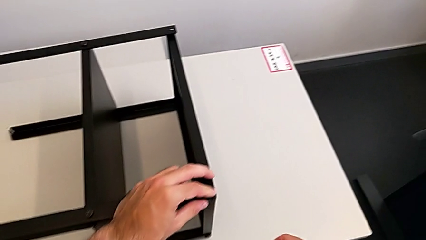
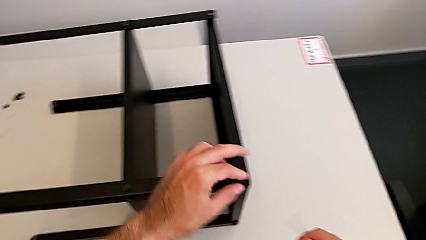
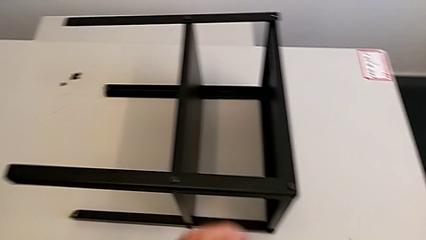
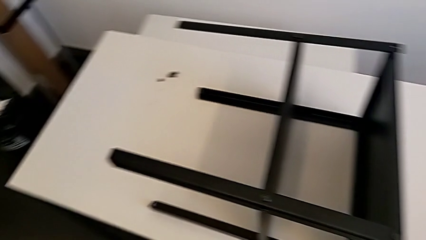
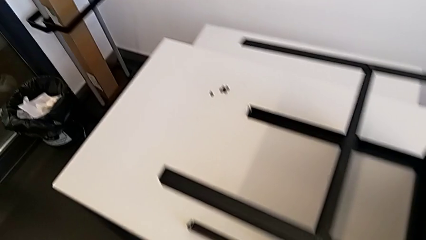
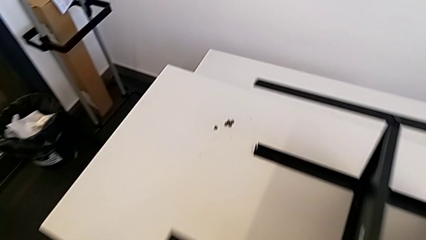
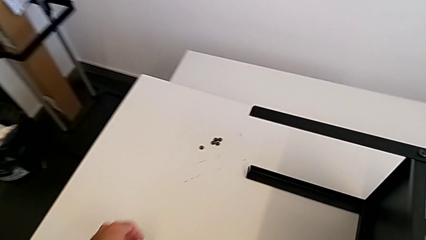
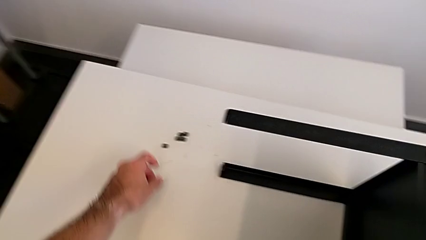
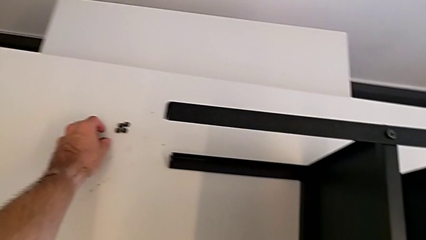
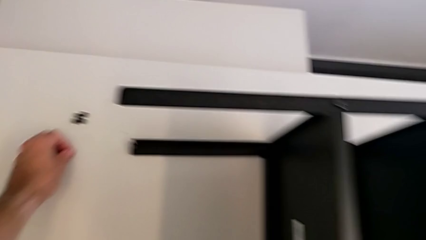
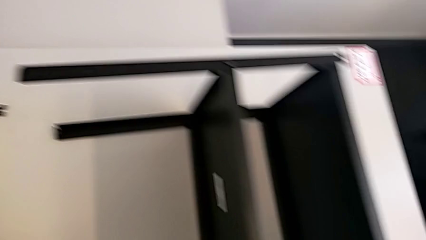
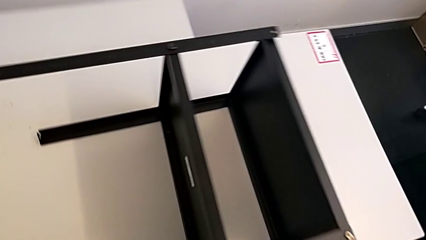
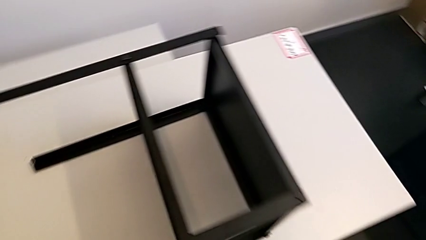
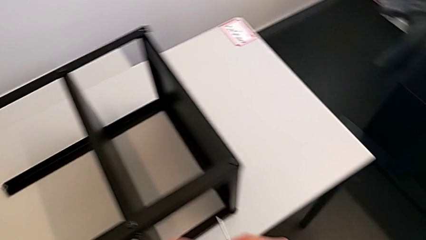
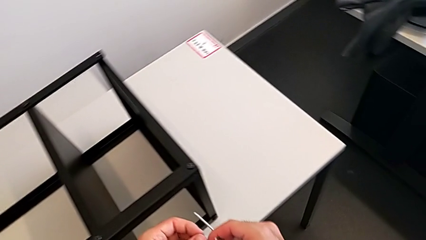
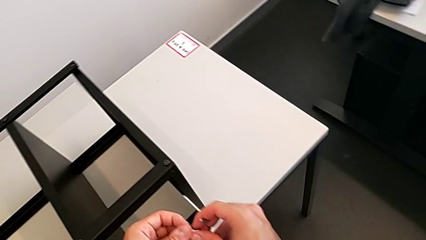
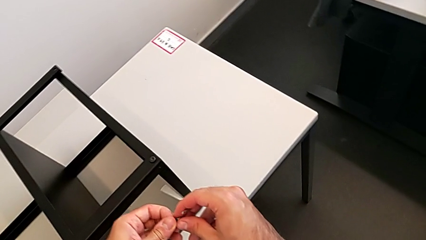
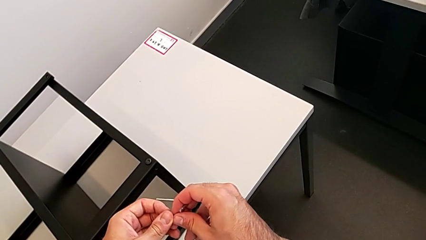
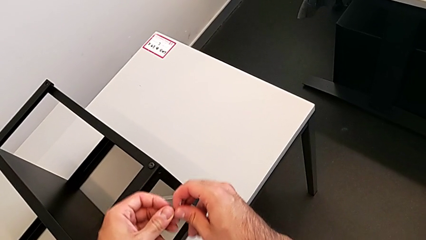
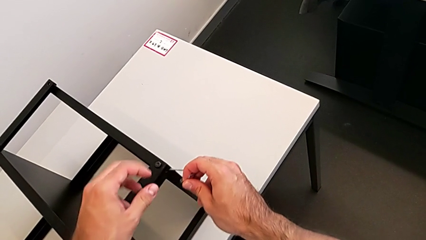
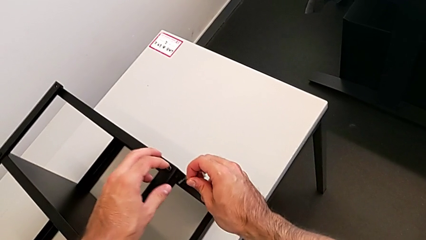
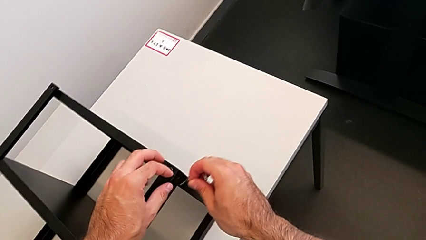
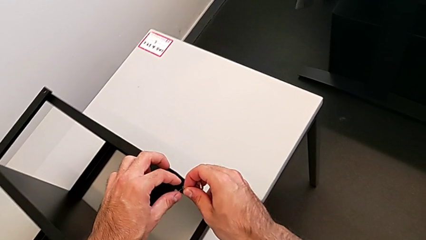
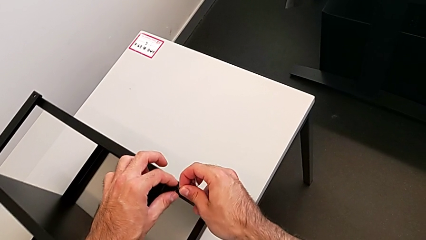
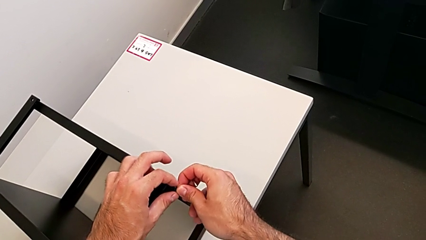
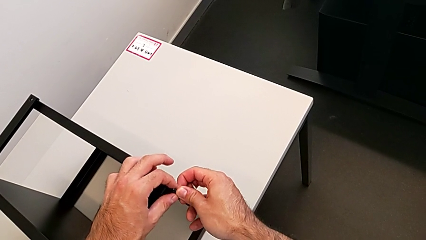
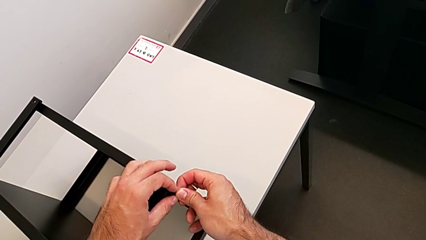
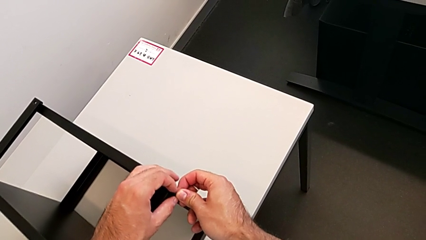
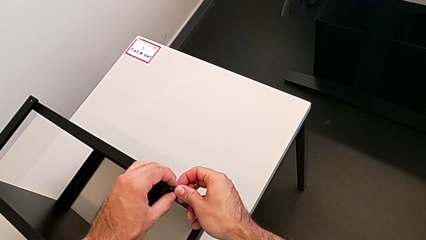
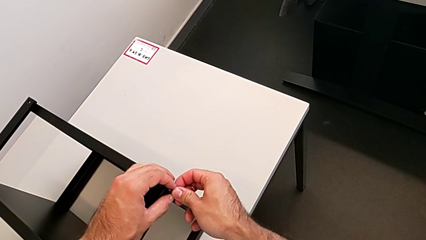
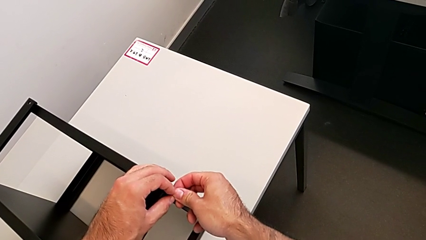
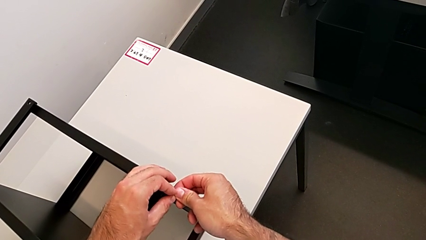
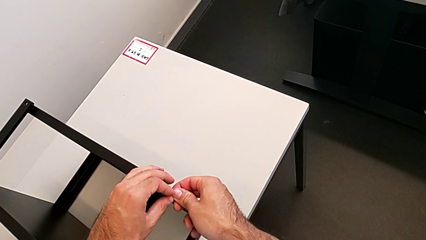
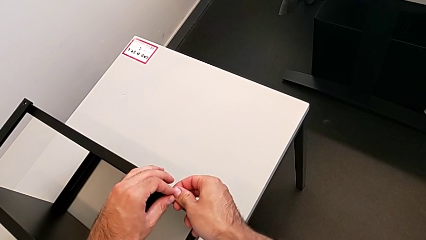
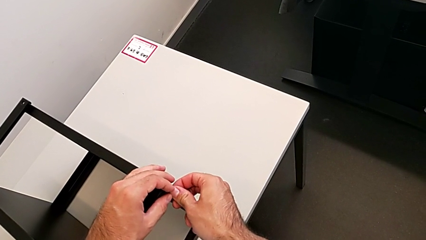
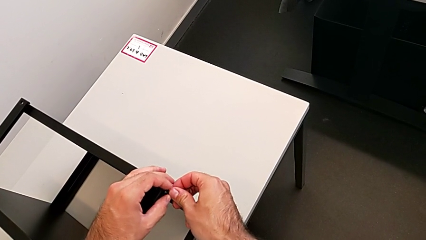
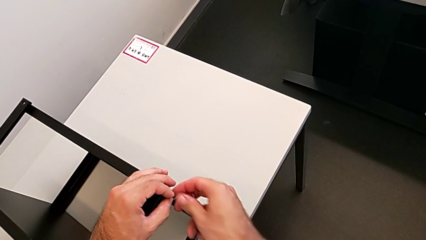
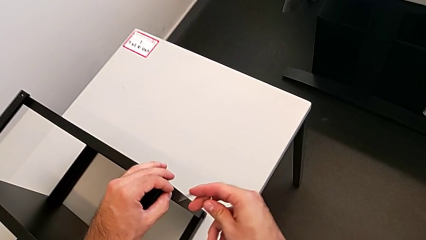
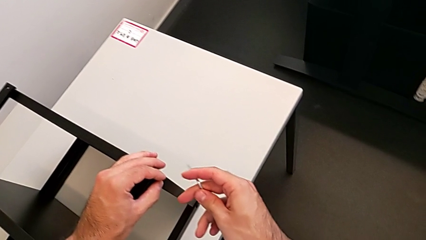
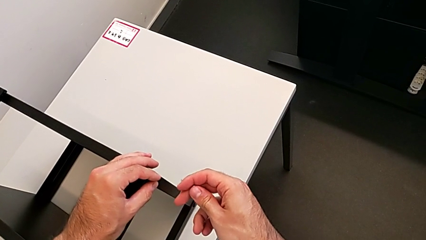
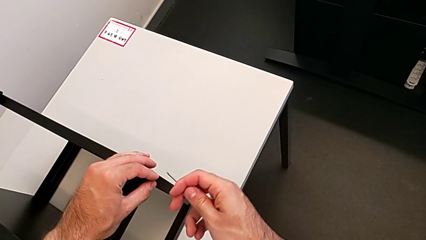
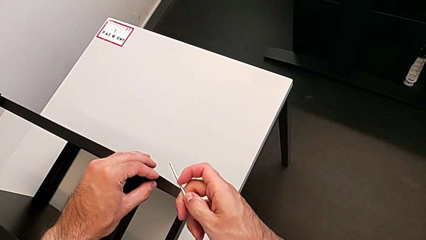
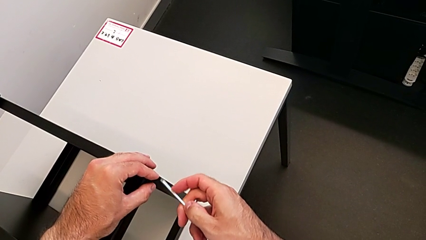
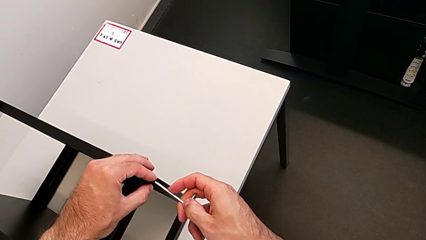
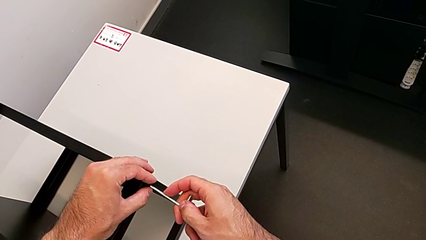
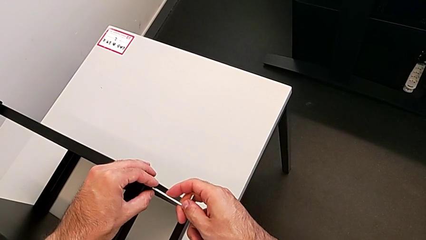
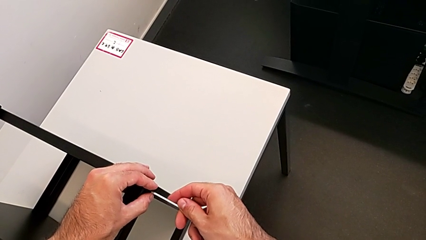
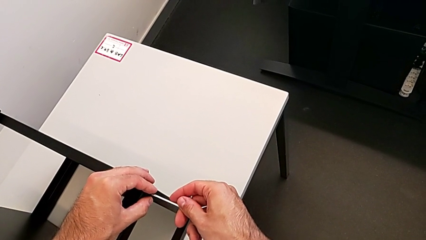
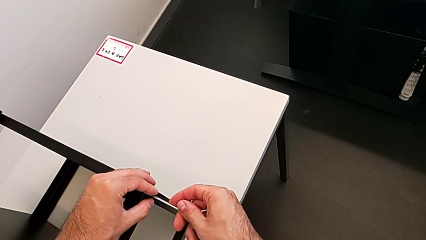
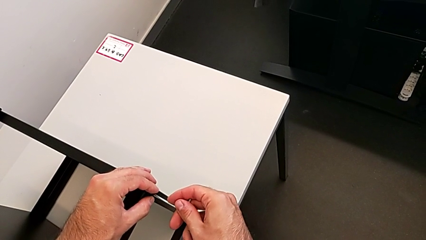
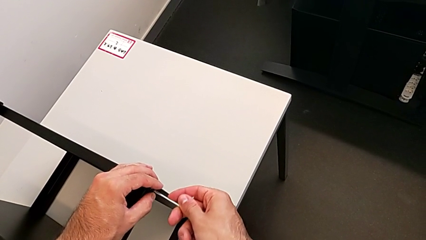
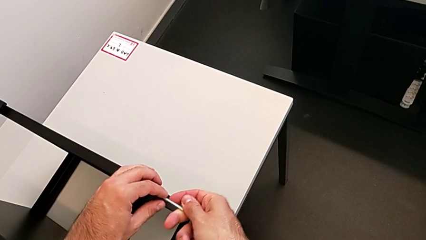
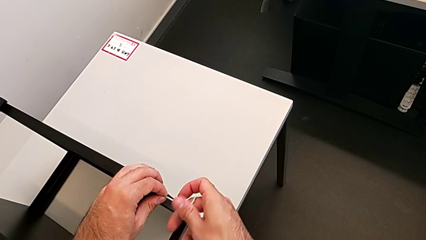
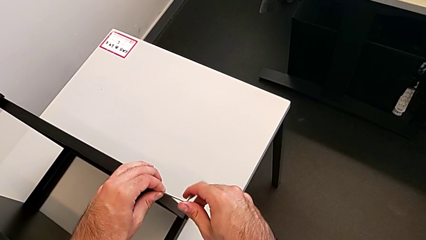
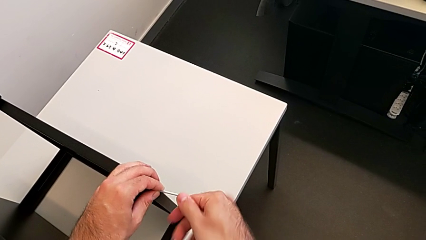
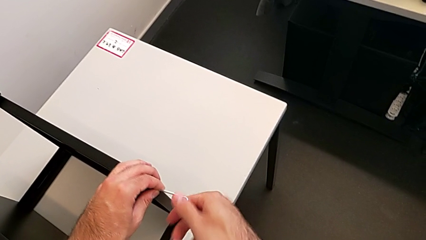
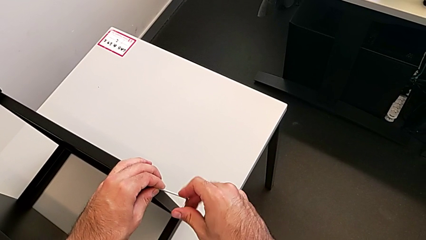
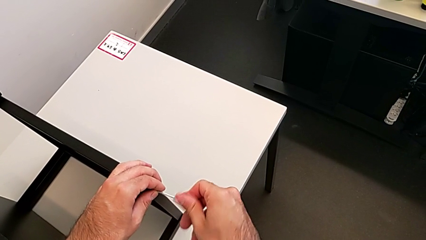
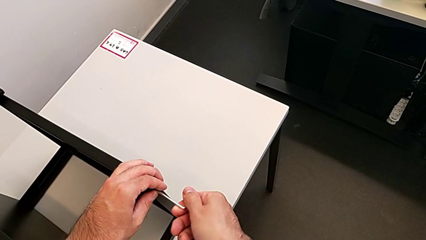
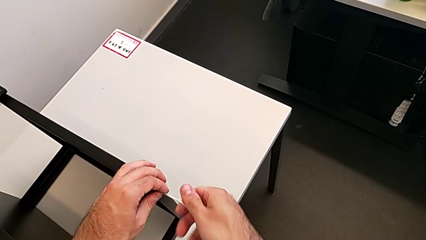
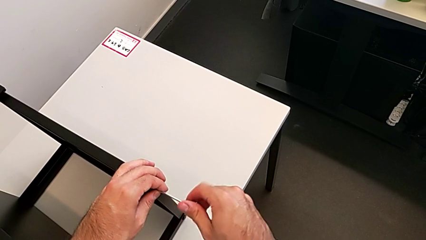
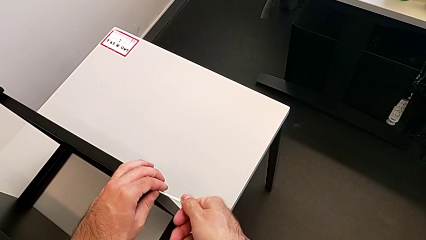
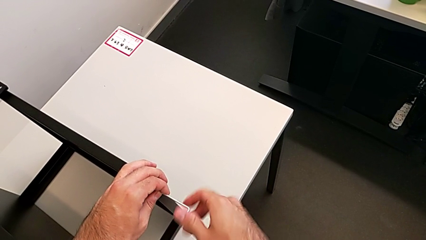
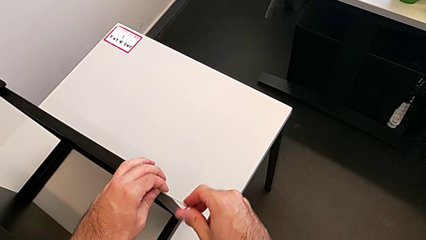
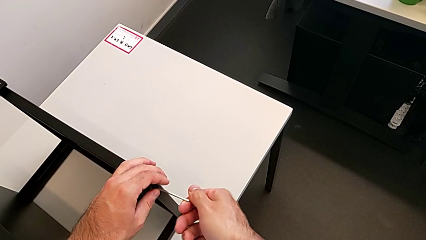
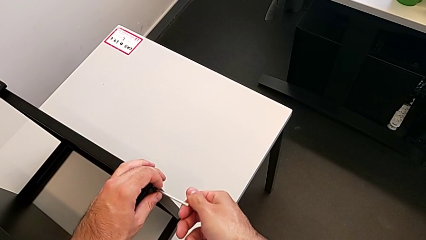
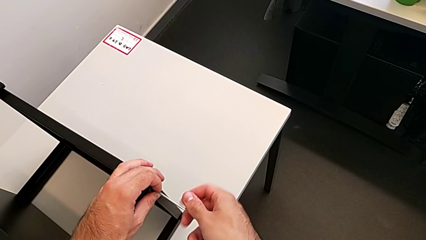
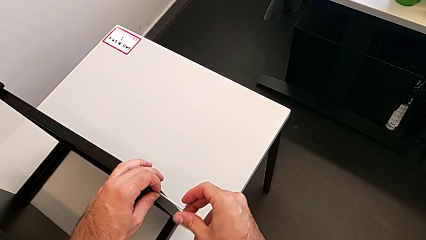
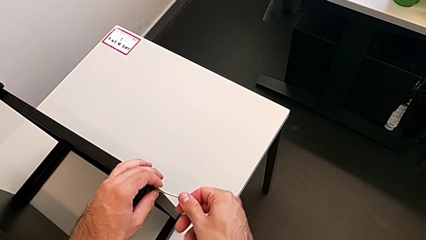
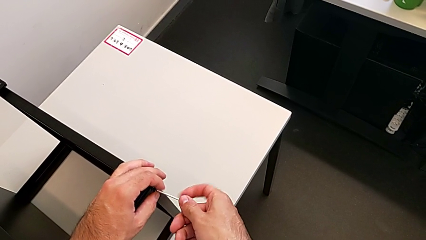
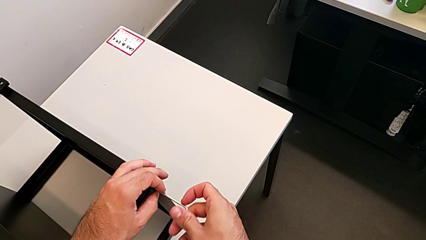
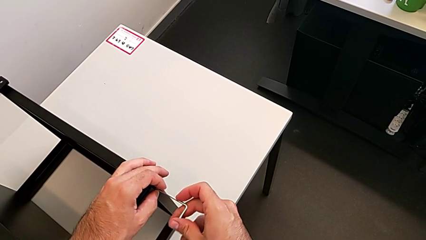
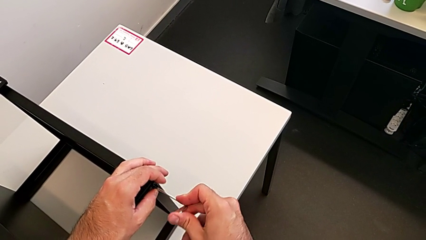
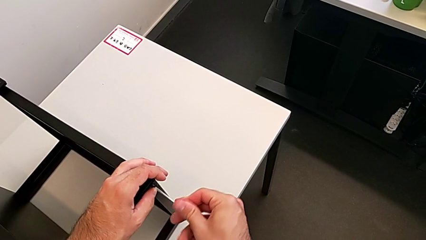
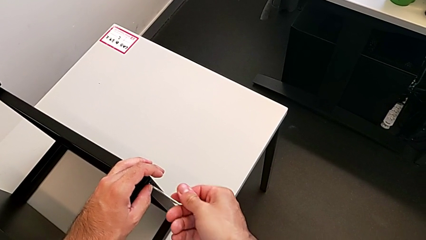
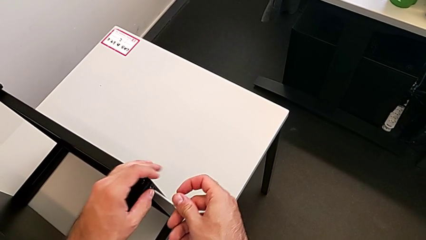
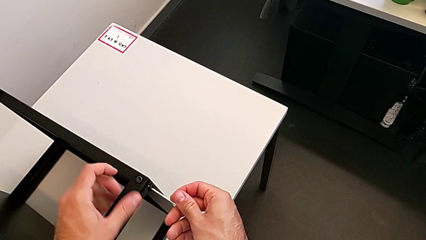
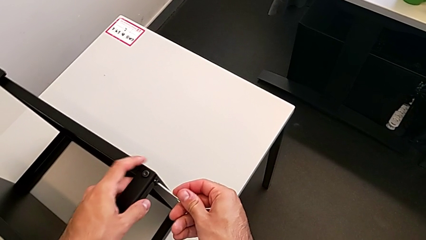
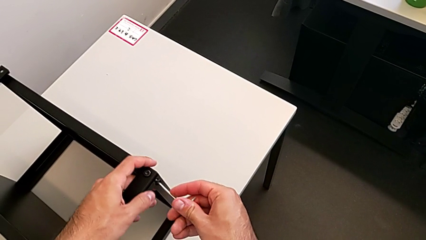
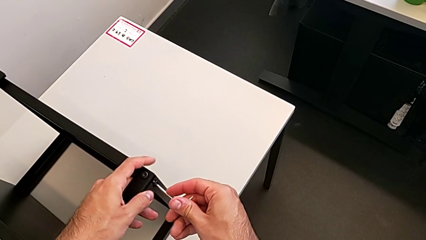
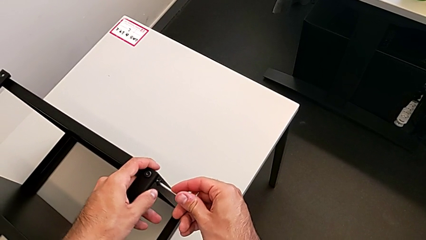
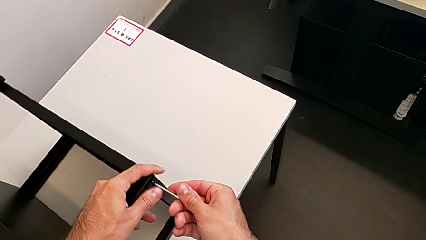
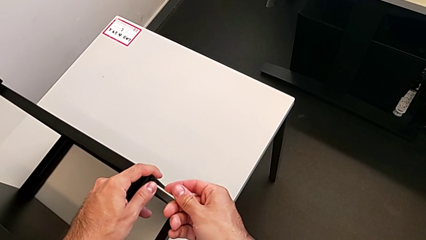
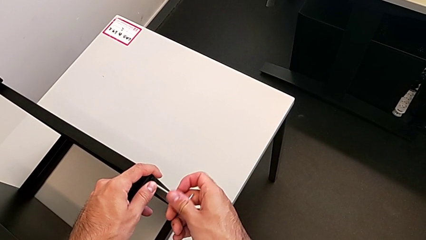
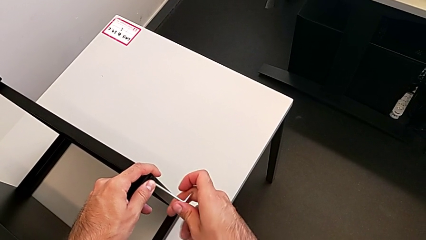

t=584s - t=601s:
The camera wearer is screwing the first leg to the top shelf of the table. They grab the hex socket head, insert it, insert the Allen wrench and begin to screw the hex socket head.
